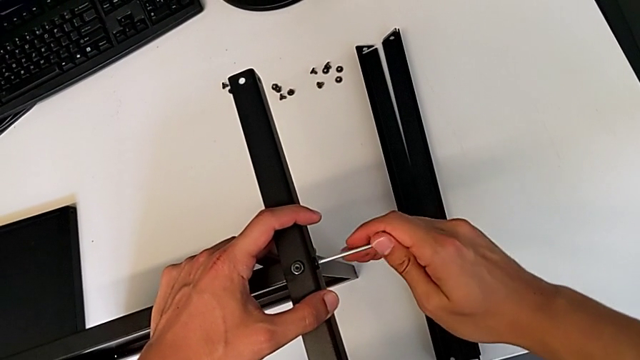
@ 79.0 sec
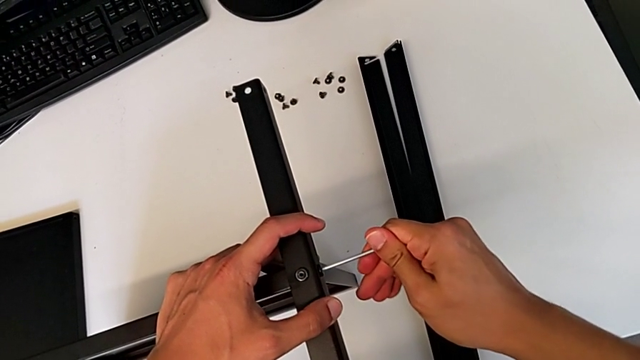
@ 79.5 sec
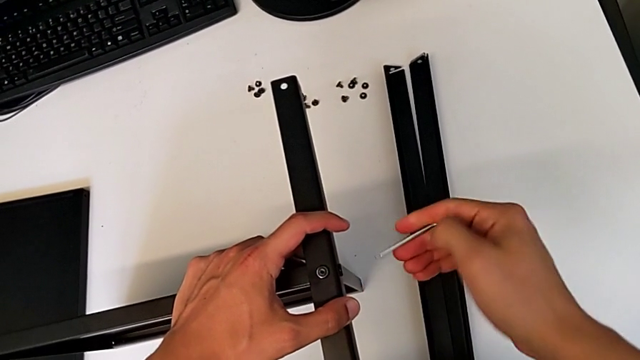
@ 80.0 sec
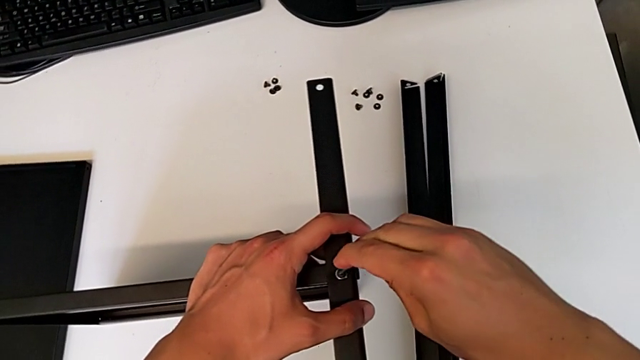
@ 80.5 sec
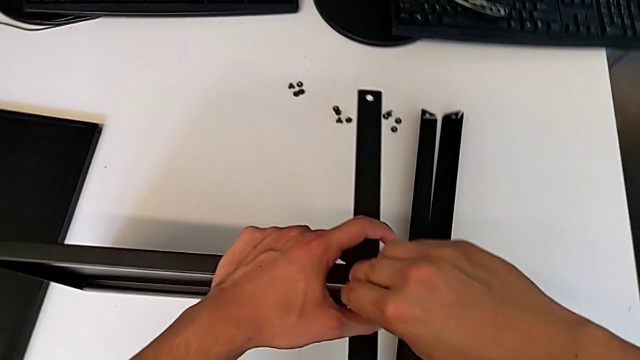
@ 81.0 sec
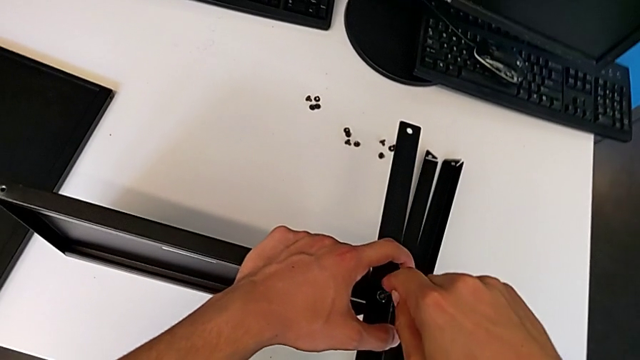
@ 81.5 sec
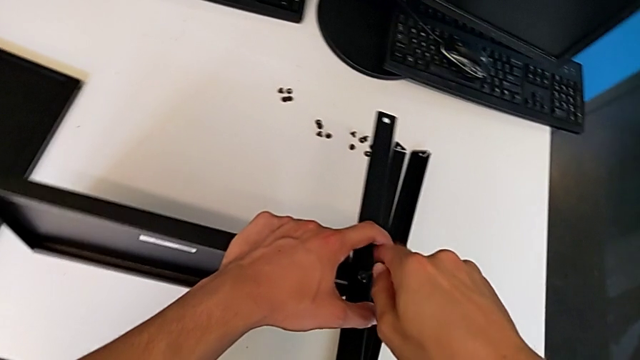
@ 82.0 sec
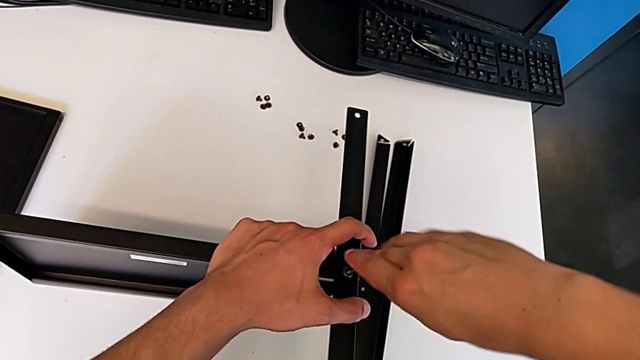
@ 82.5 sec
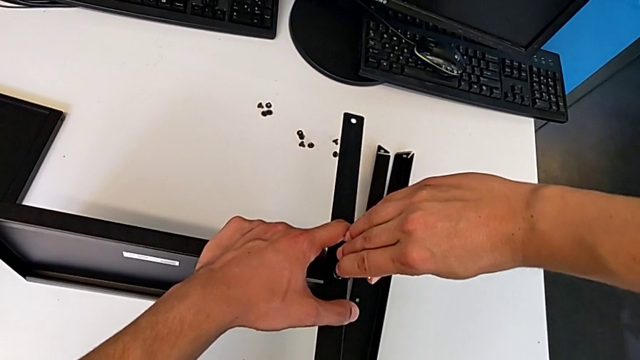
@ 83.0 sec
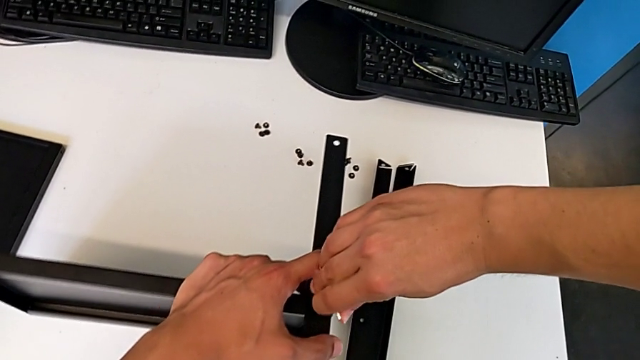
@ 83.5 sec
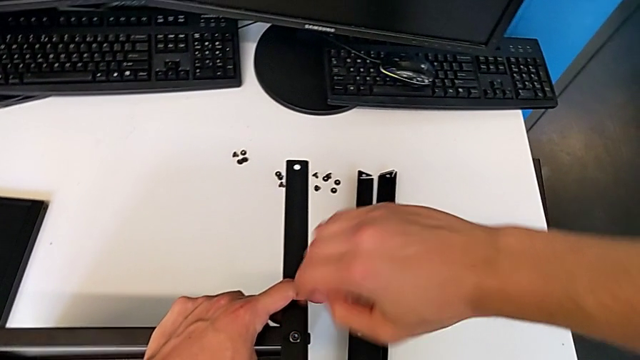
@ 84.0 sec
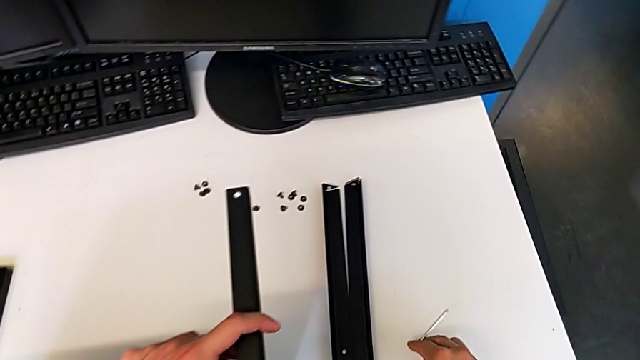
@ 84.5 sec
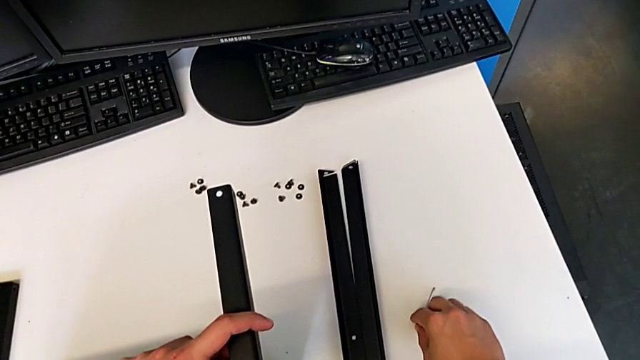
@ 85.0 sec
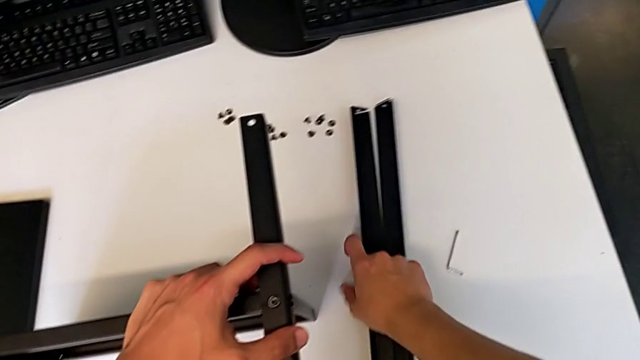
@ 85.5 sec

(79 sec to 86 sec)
The camera wearer is assembling the first leg of the shelf. They lift the Allen wrench, screw the hex socket head and place the Allen wrench.

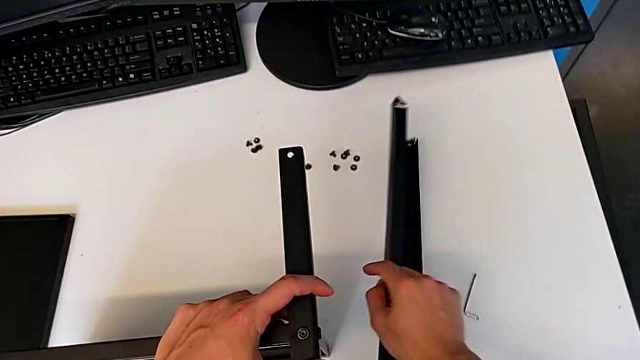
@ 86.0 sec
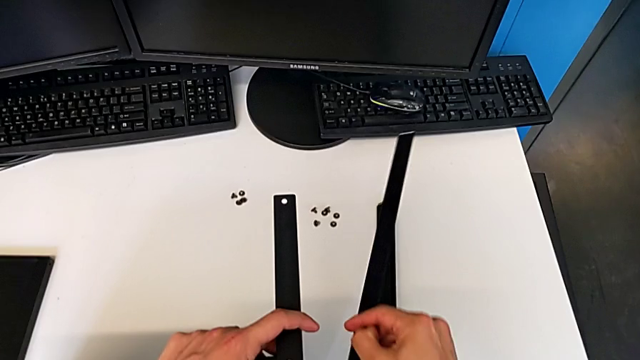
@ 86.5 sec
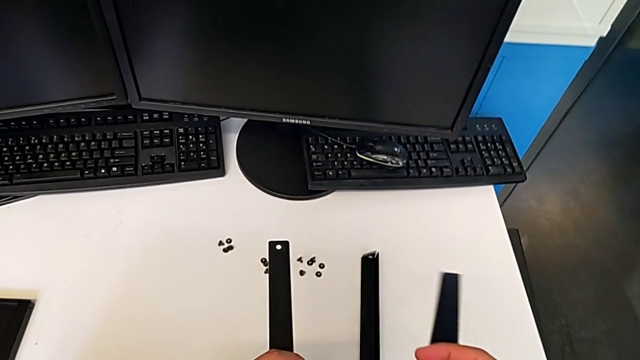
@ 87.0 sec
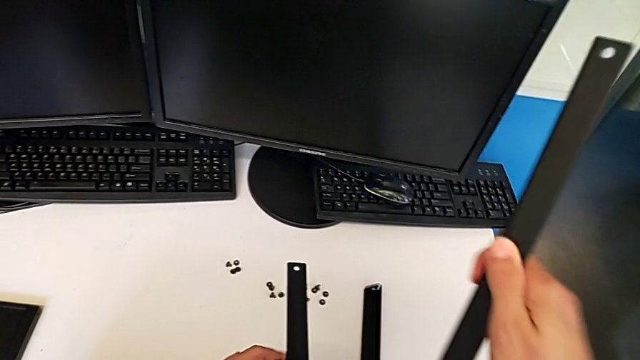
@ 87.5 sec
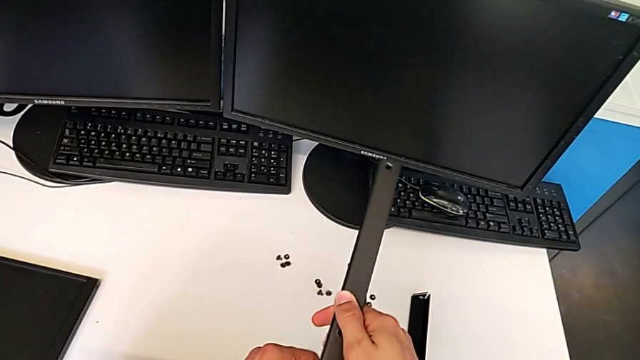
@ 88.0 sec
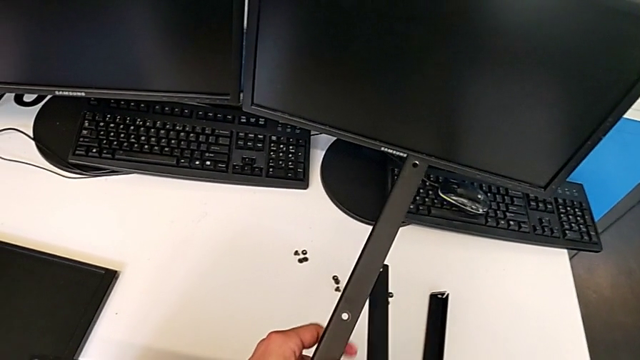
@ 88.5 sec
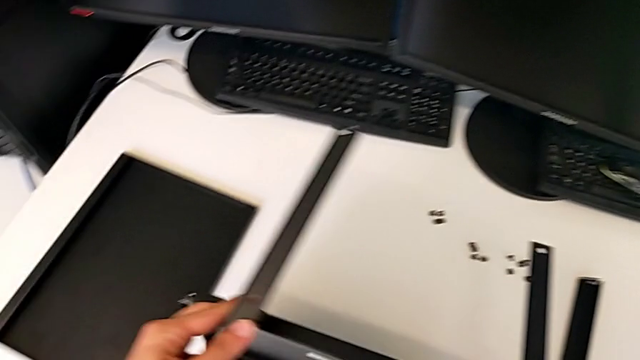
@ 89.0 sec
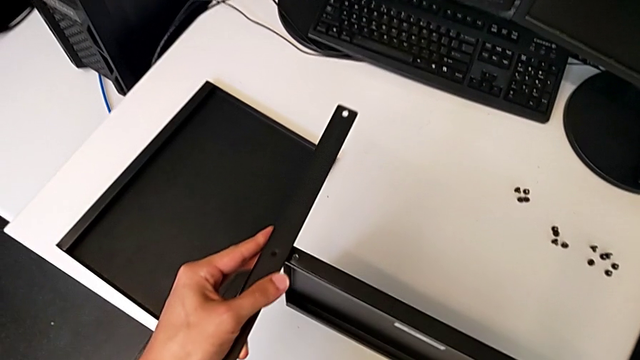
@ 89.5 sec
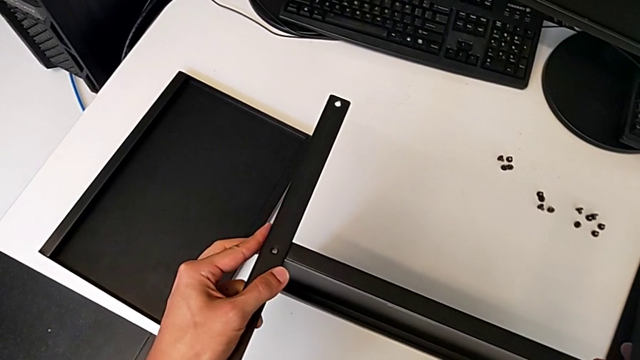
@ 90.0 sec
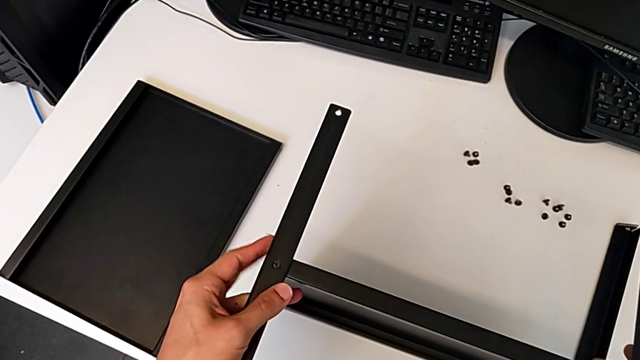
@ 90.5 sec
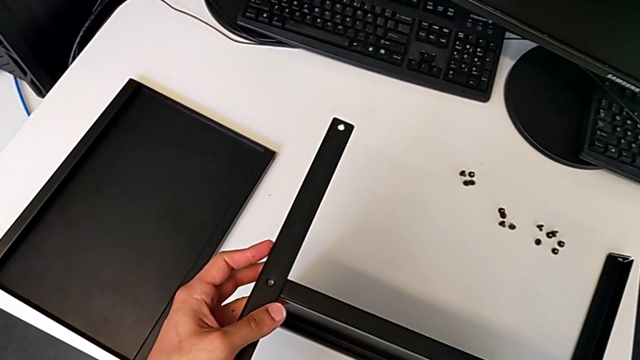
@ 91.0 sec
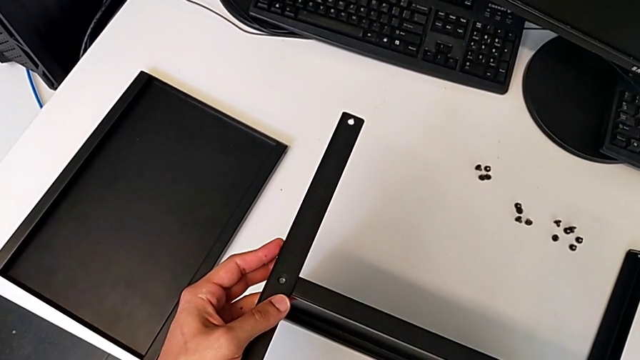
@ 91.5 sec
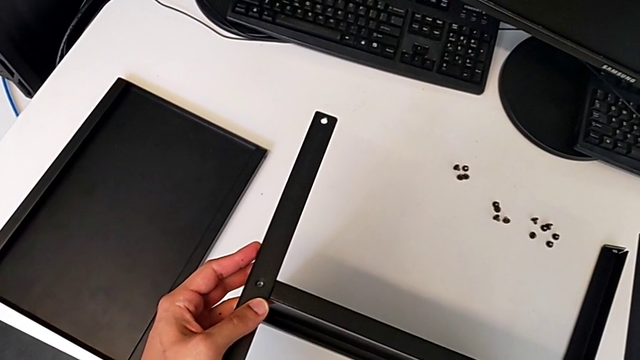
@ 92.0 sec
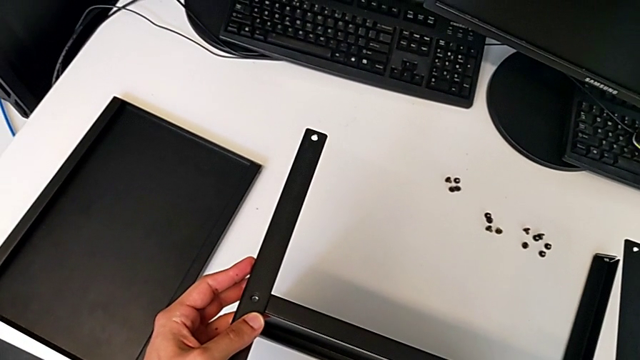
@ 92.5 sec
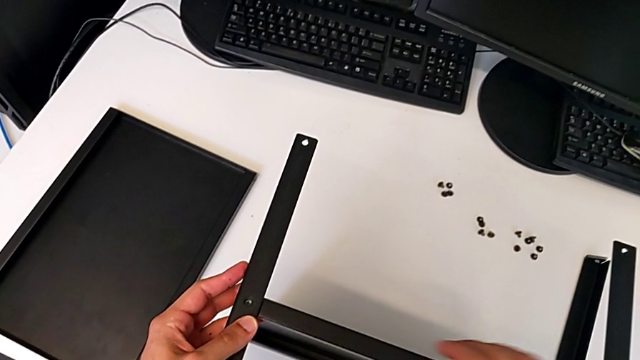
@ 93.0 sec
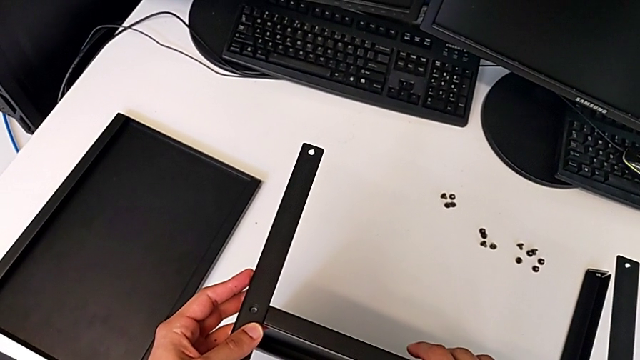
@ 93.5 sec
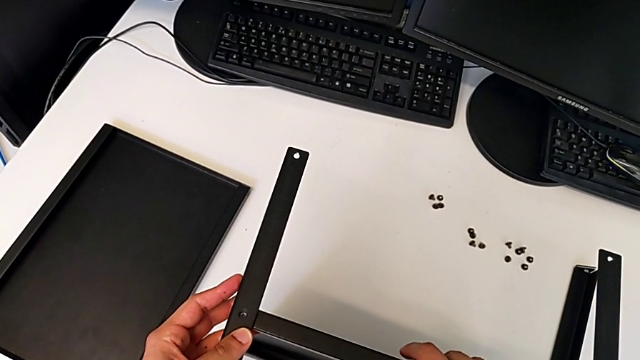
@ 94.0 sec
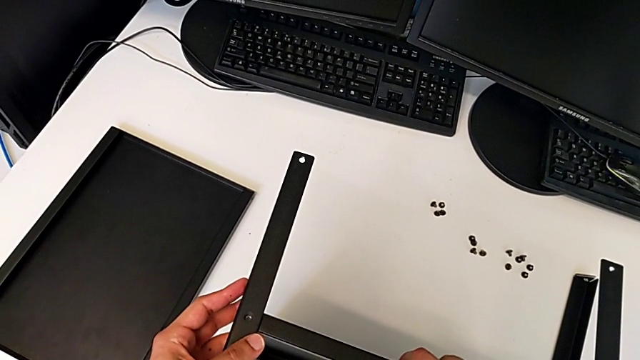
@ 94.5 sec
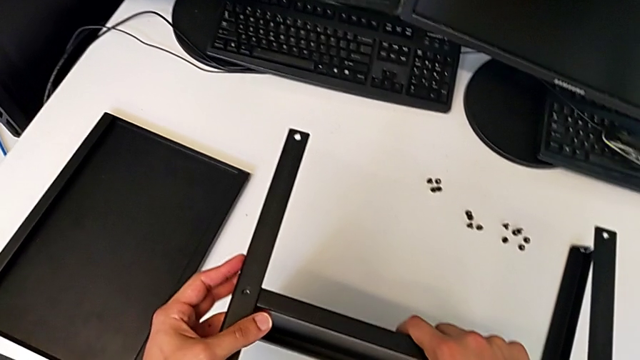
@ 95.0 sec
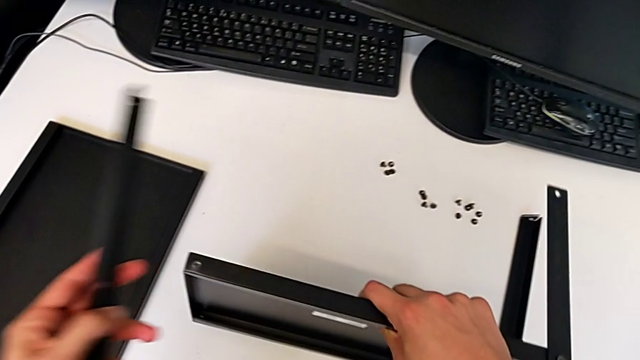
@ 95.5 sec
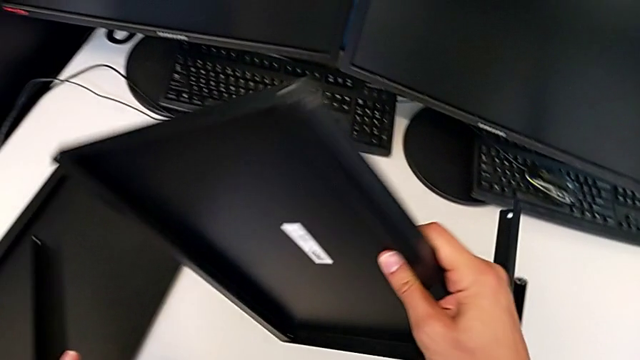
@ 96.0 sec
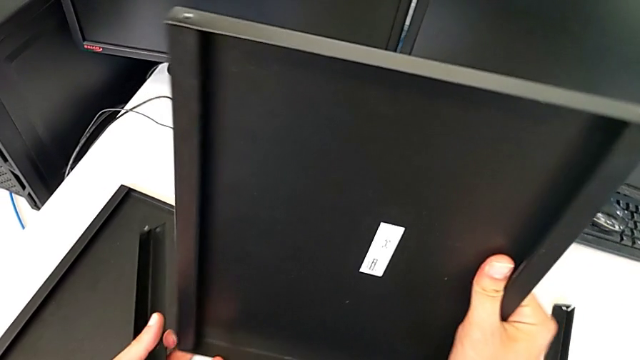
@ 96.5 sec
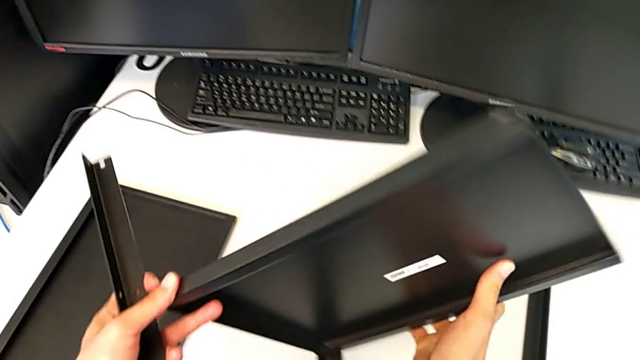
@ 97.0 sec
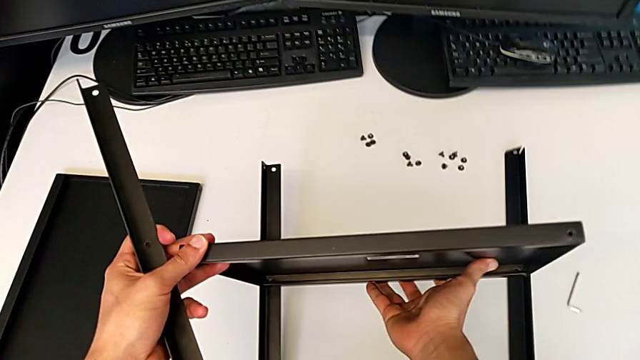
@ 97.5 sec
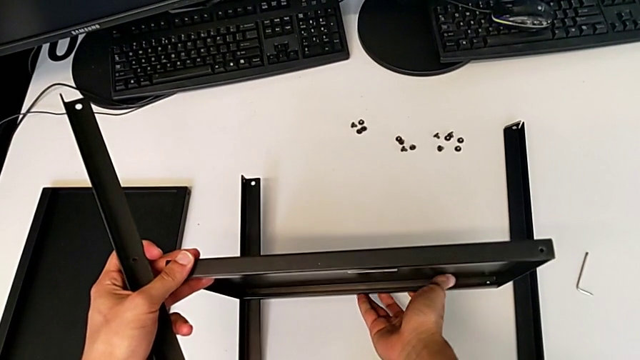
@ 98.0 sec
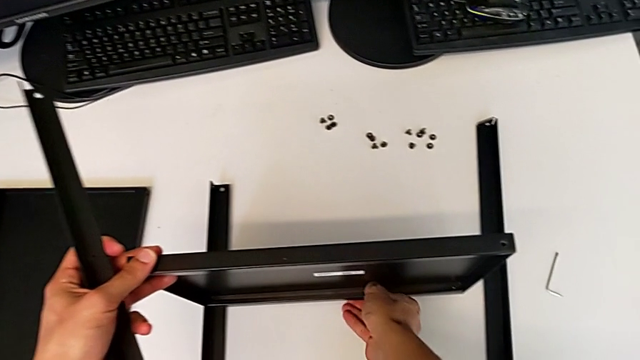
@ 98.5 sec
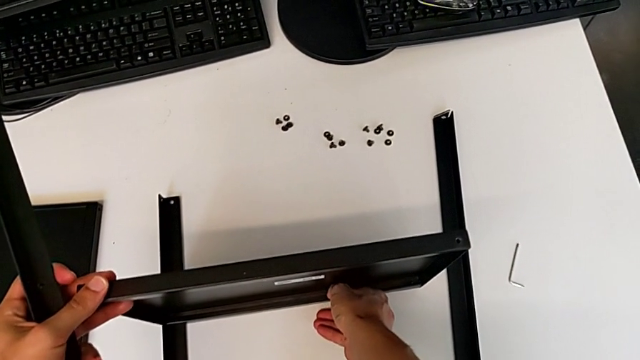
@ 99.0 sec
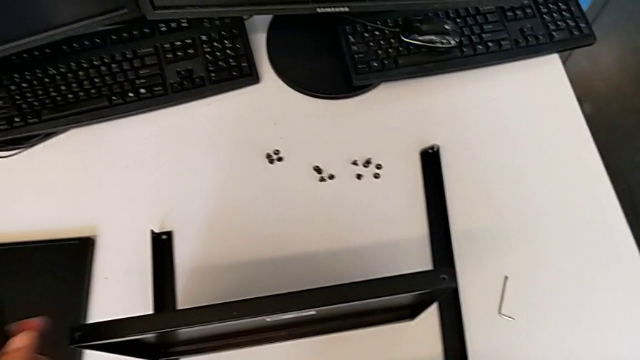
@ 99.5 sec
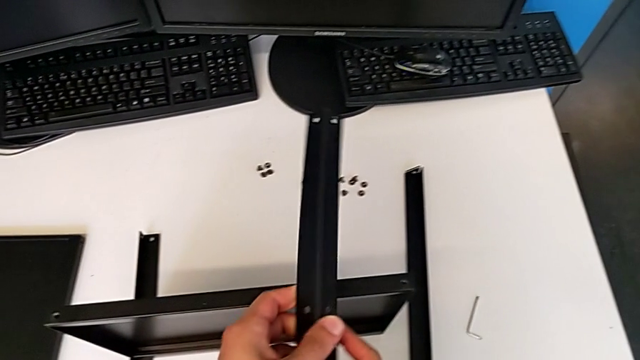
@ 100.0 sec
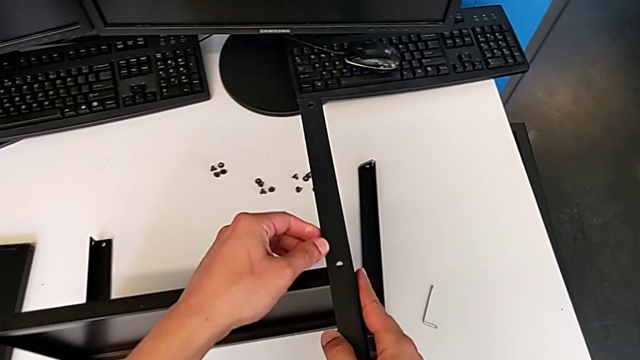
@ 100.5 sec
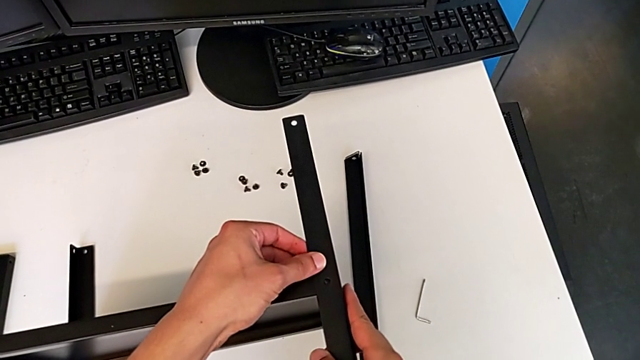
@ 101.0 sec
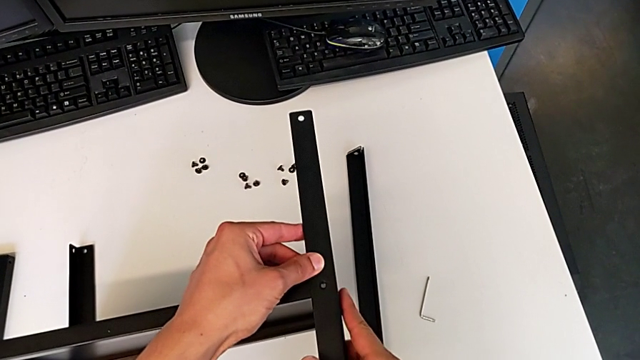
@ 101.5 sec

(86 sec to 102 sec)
The camera wearer is assembling the second leg of the shelf. They grab the second leg, wrongly approach it, flip the tray and align the second leg.
